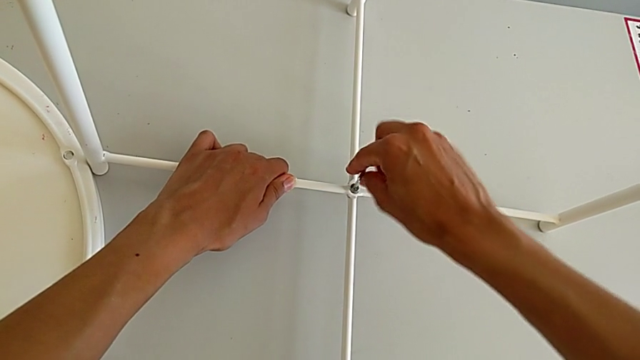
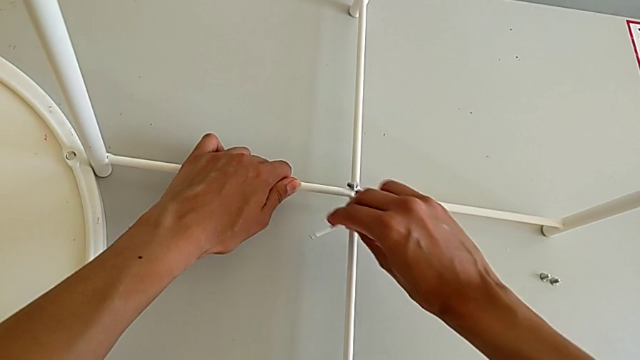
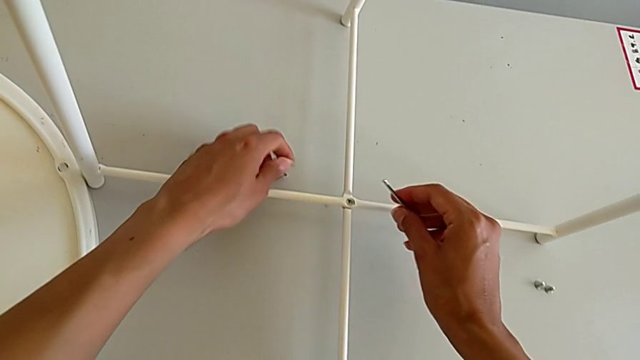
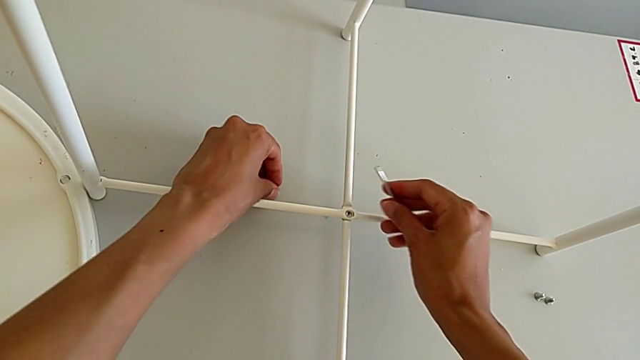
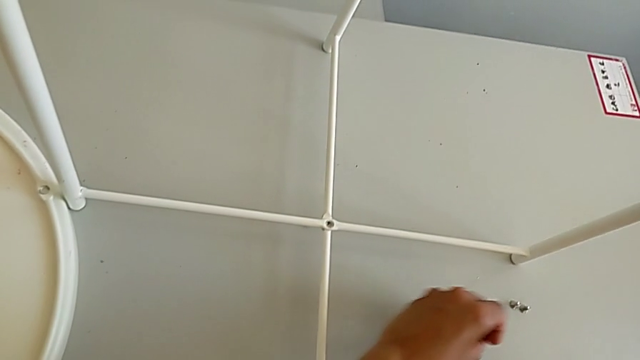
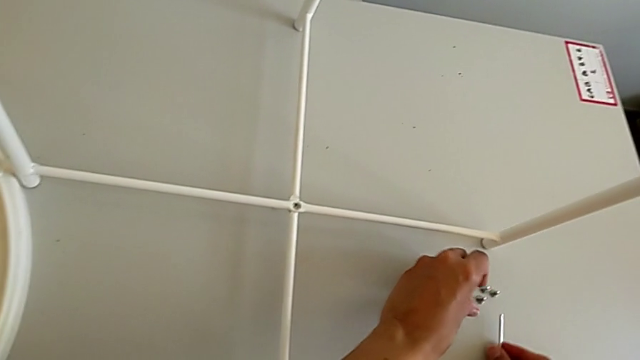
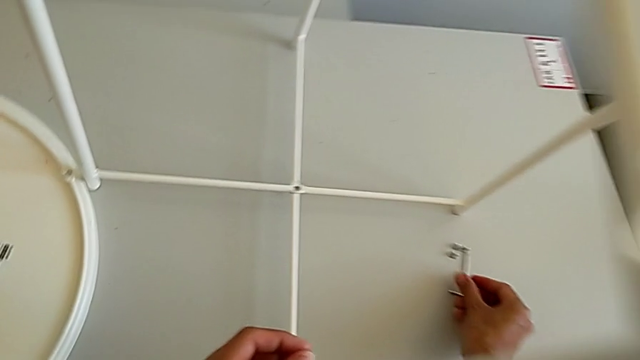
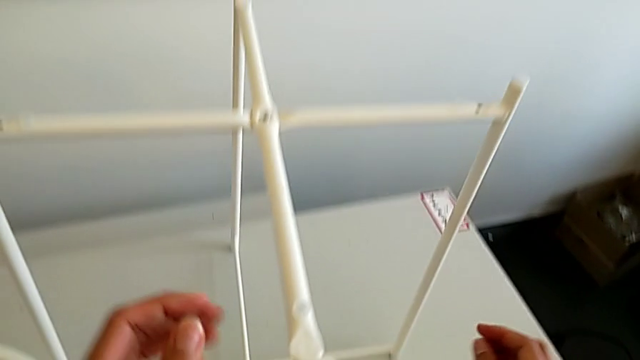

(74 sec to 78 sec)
The camera wearer is unscrewing the bottom hex socket head of the base. They withdraw the Allen wrench and wrongly drop the hex socket head, both with the right hand, grab it, place it and place the Allen wrench.

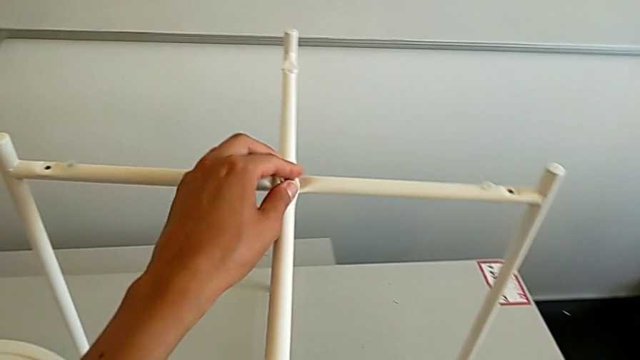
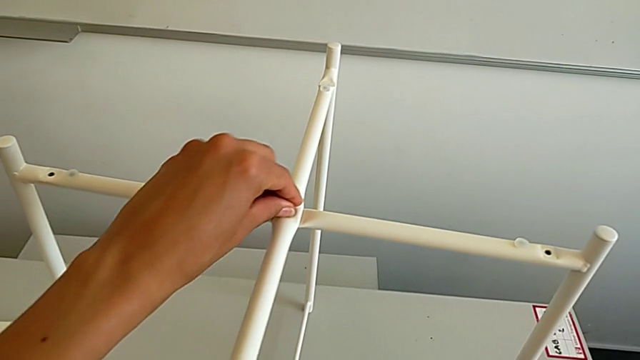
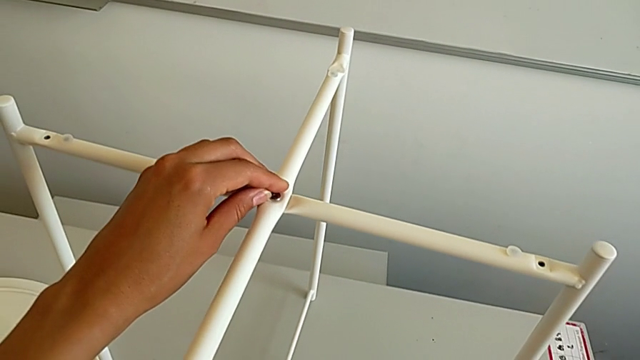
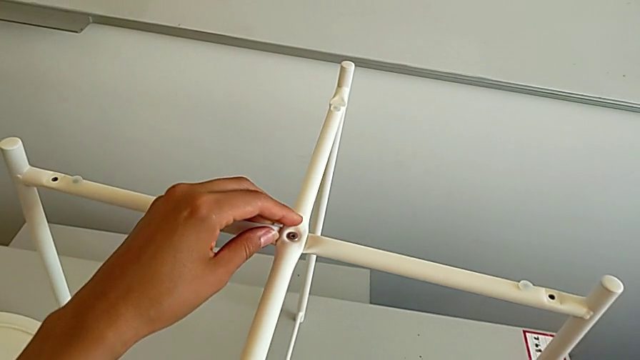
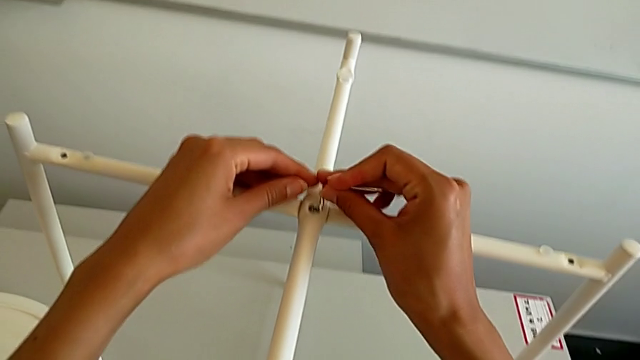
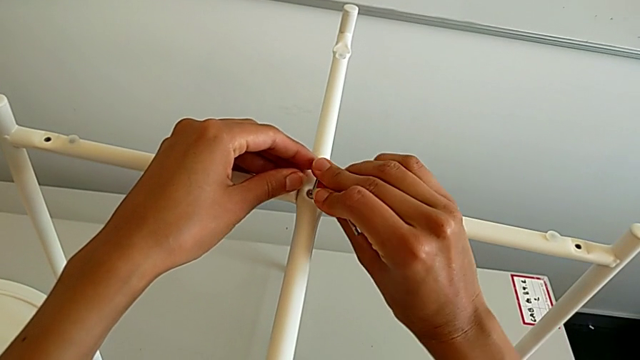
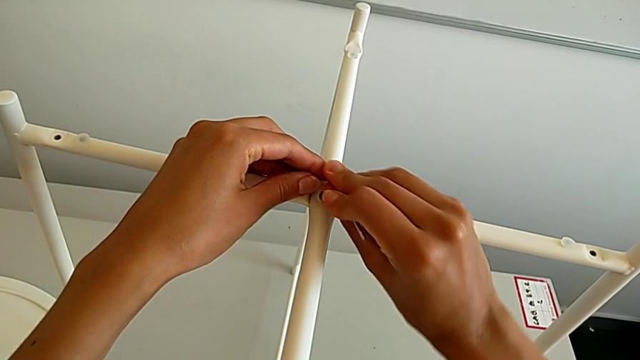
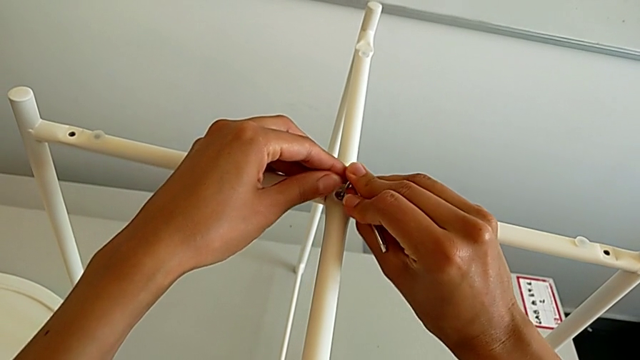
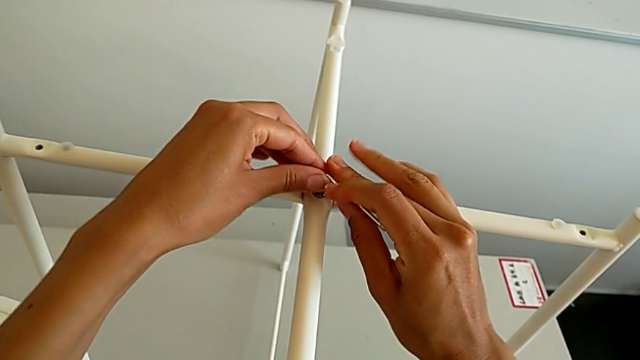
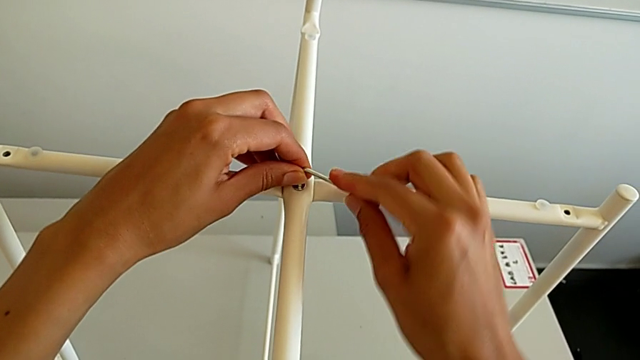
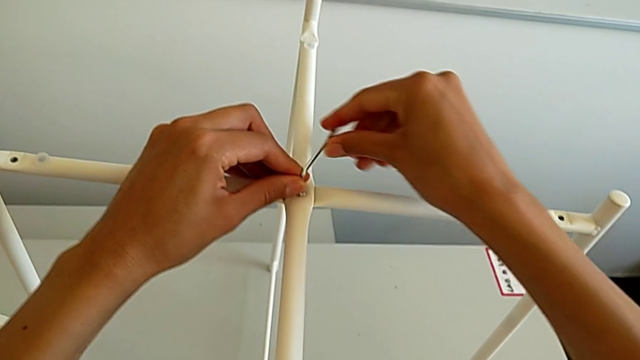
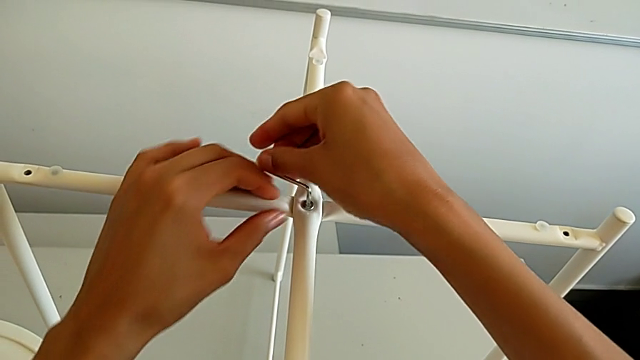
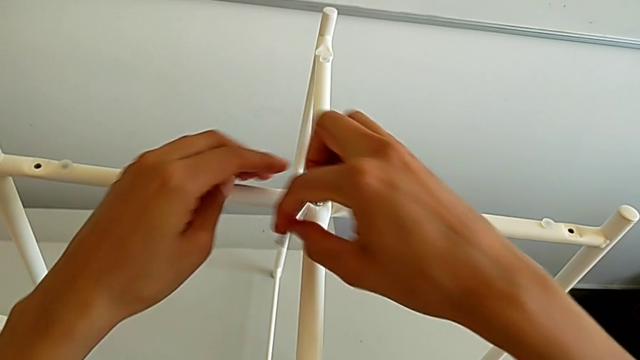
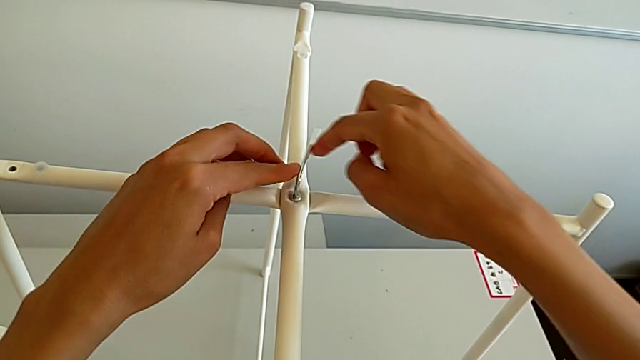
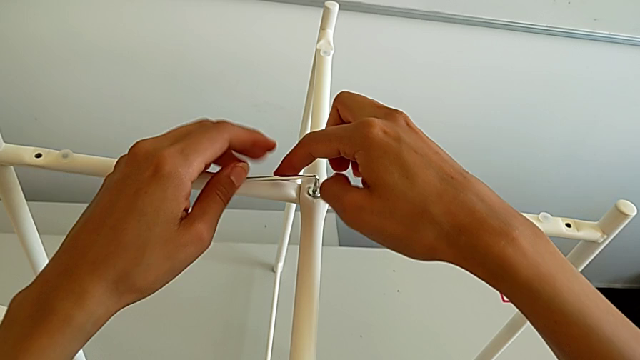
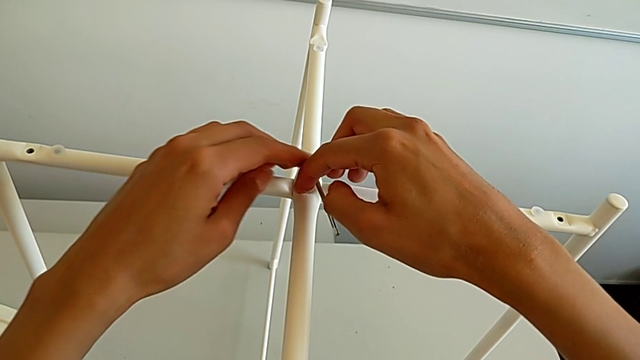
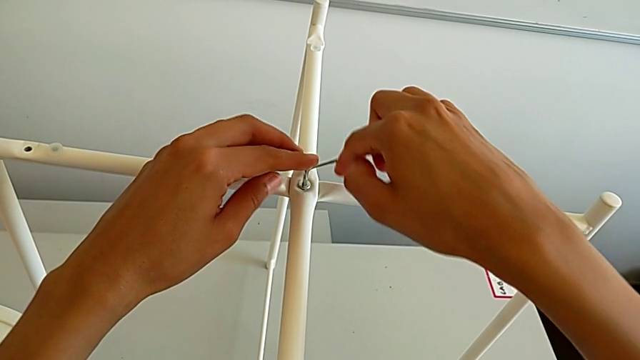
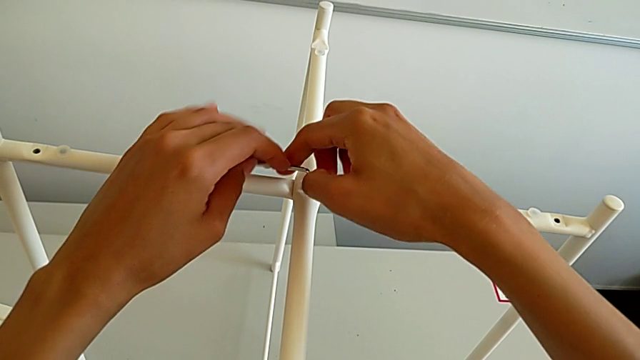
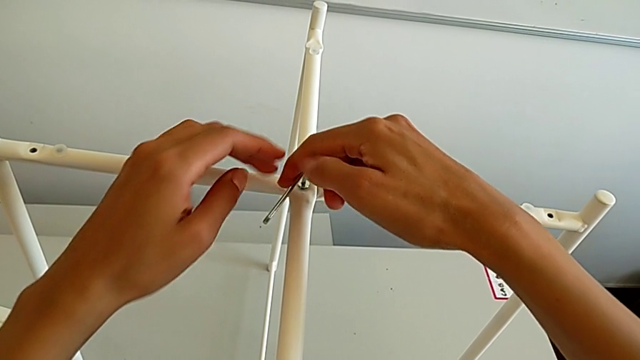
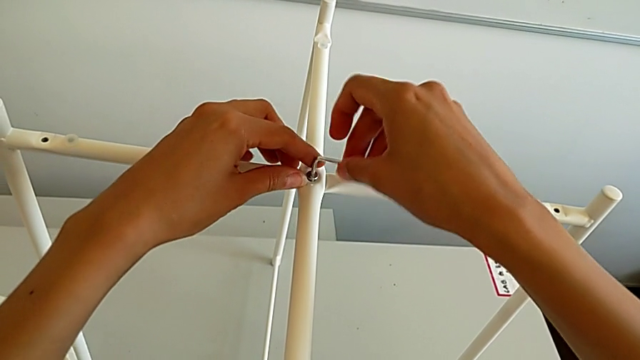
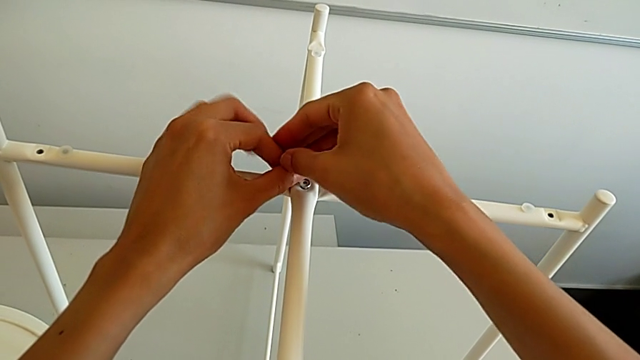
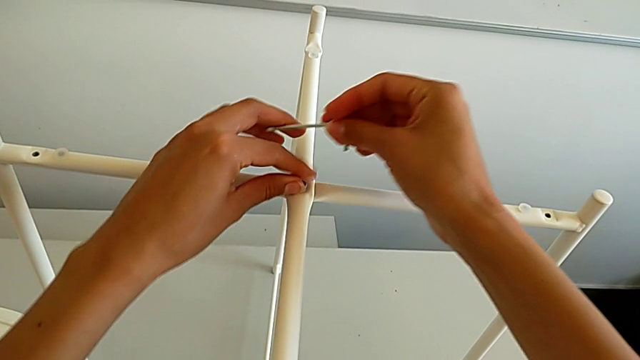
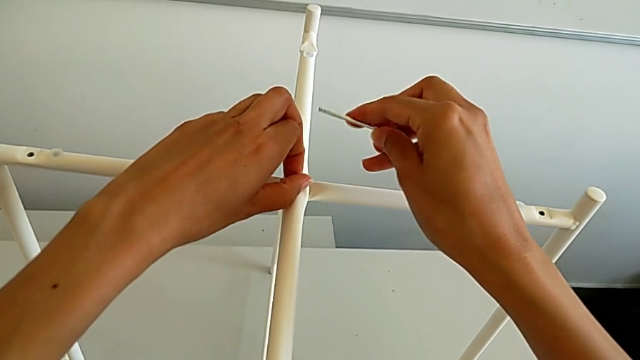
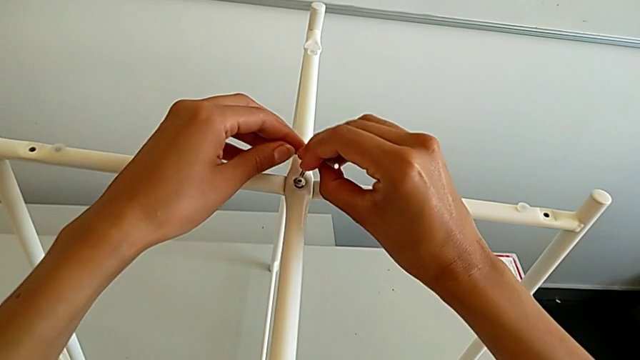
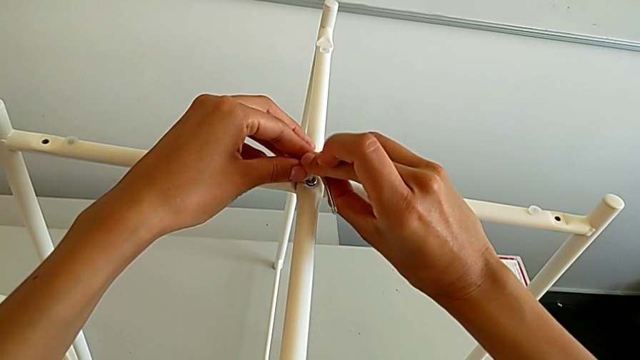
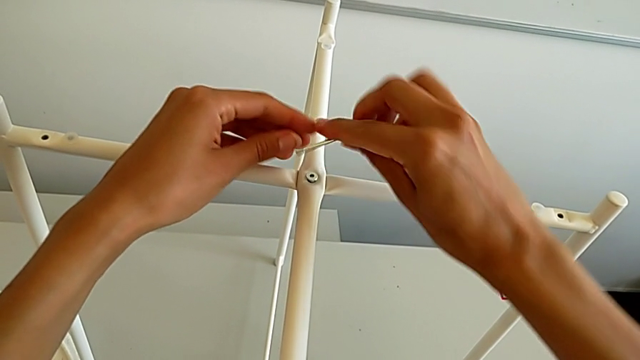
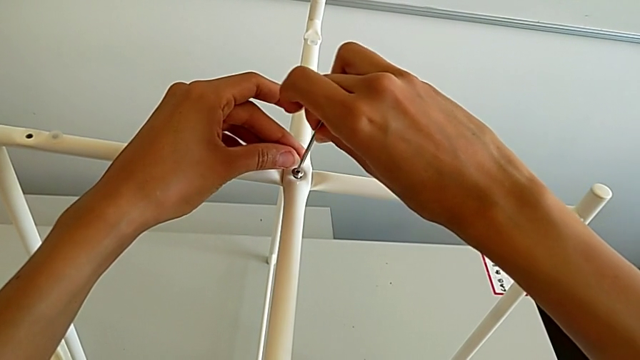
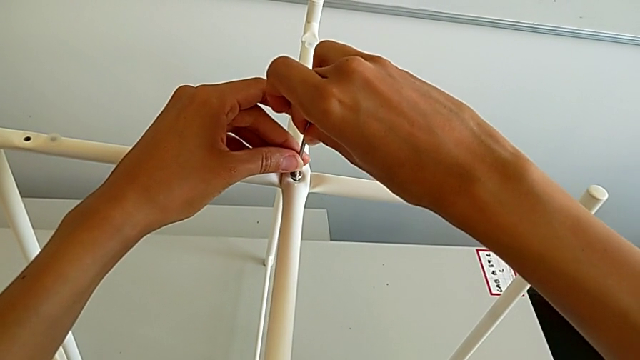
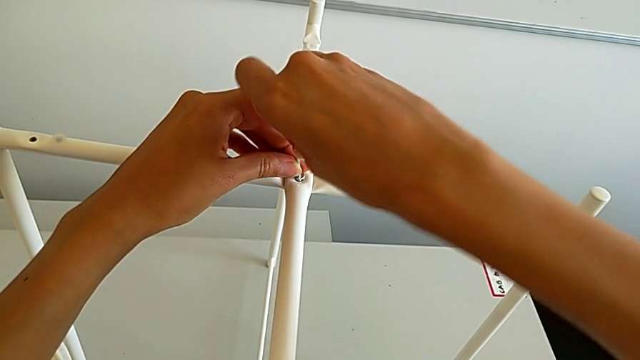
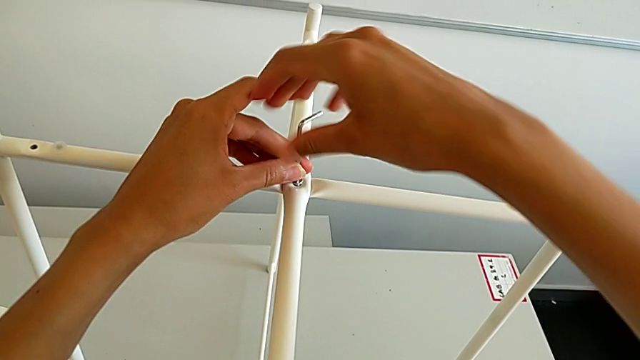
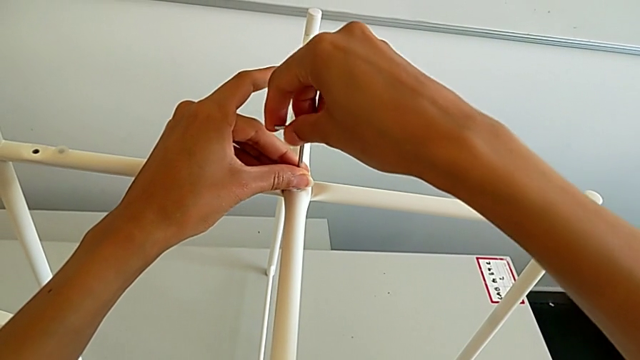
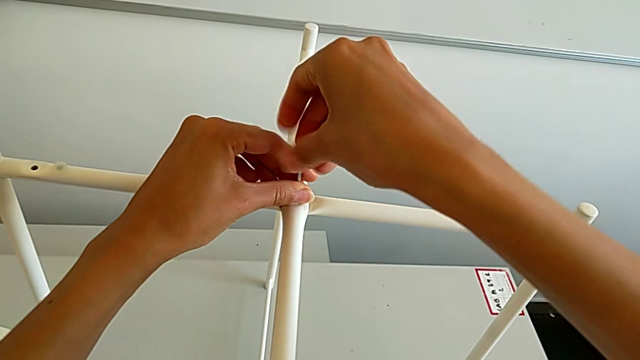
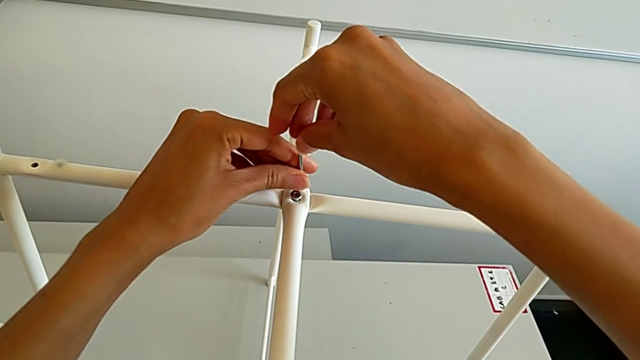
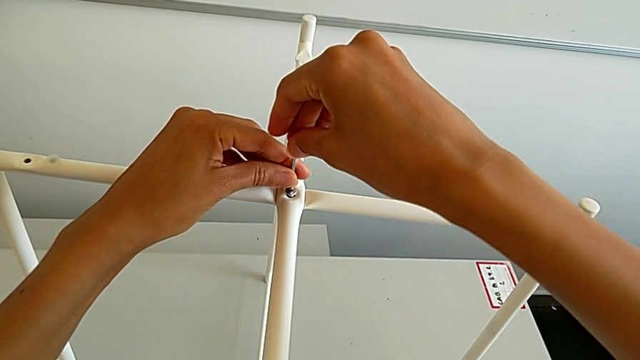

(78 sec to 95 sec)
The camera wearer is unscrewing the top hex socket head from the base. They grab the hex socket head, grab the Allen wrench, insert it, unscrew the hex socket head, withdraw the Allen wrench, unscrew the hex socket head, insert the Allen wrench, withdraw it, rotate it, insert it and begin to unscrew the hex socket head.
